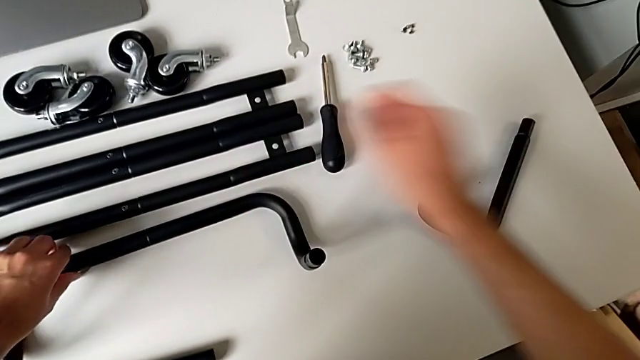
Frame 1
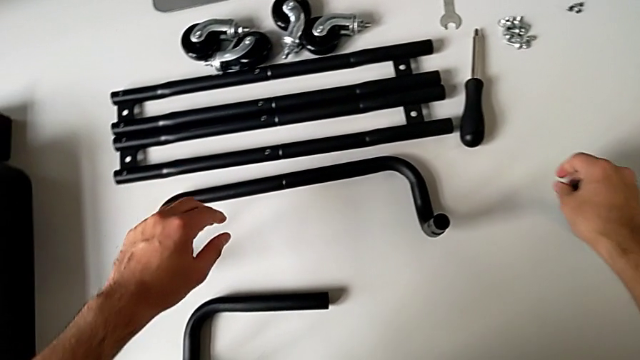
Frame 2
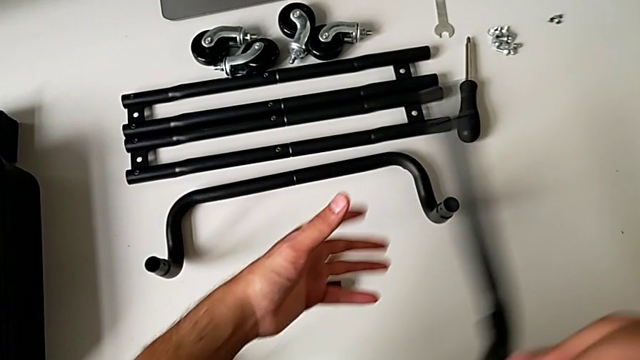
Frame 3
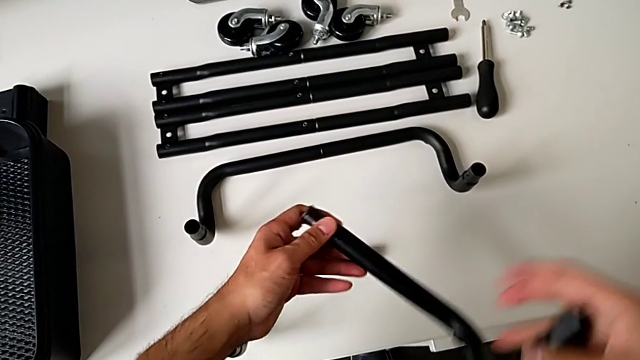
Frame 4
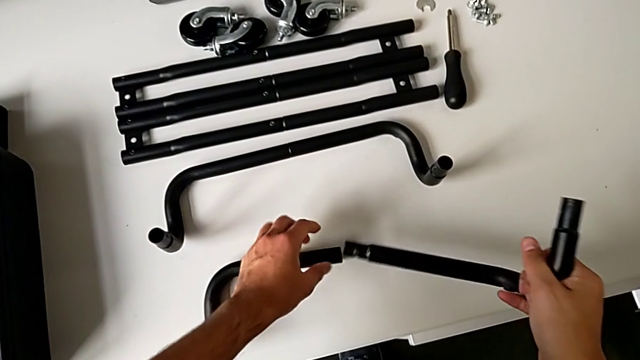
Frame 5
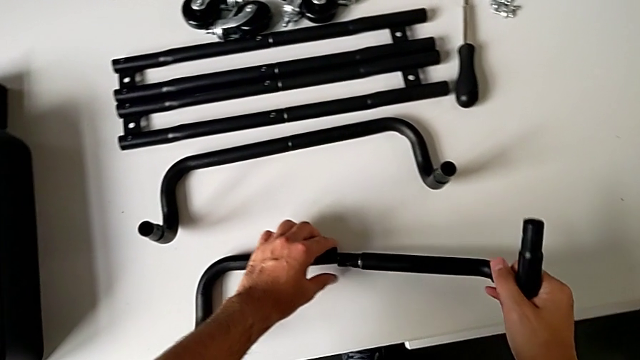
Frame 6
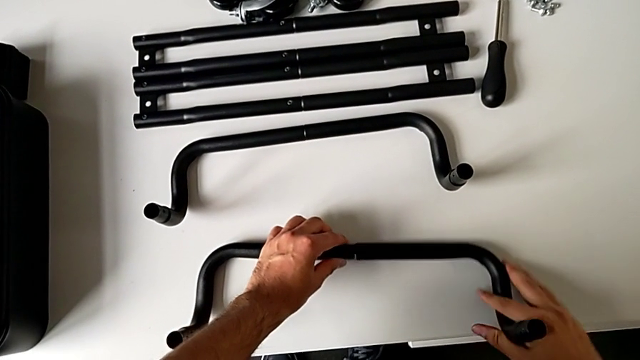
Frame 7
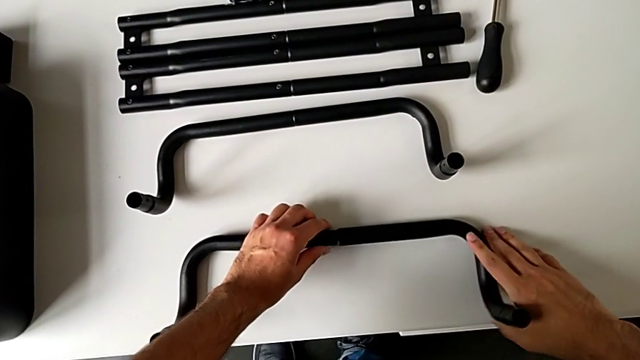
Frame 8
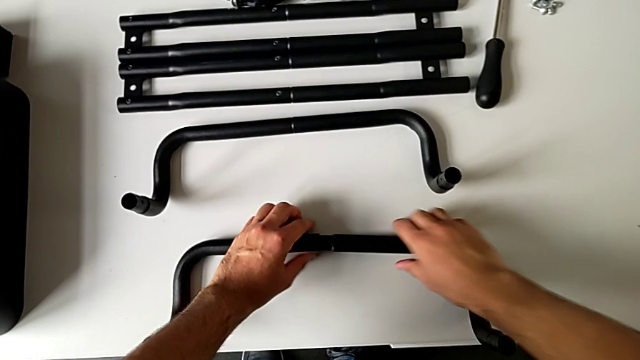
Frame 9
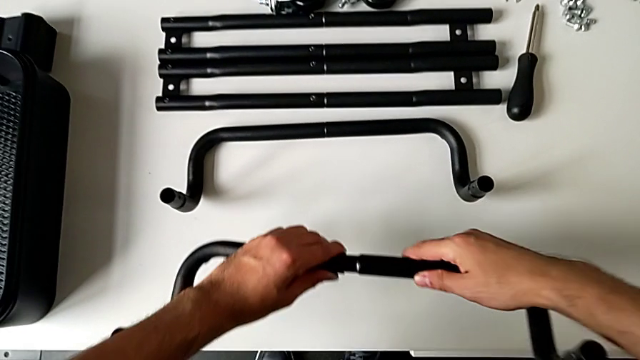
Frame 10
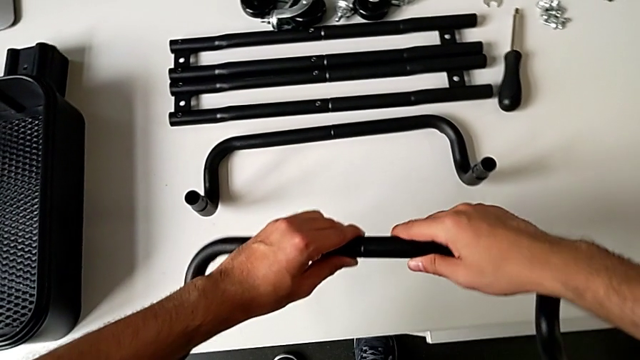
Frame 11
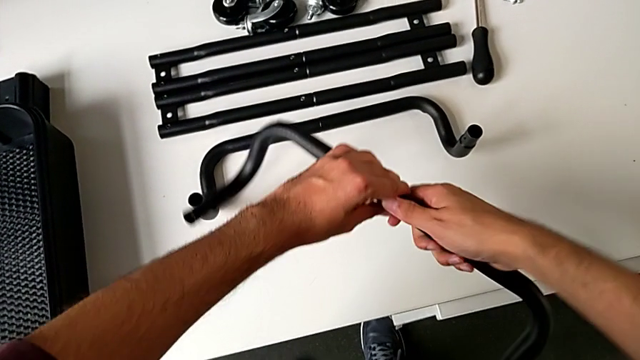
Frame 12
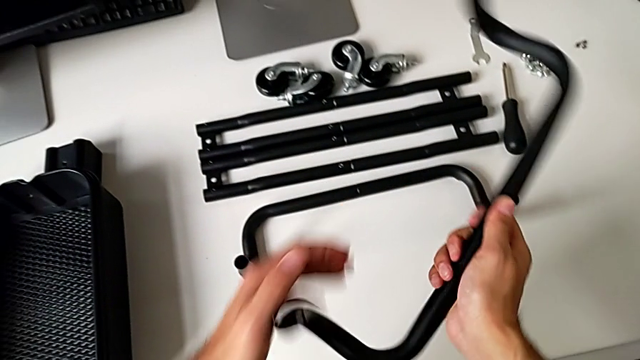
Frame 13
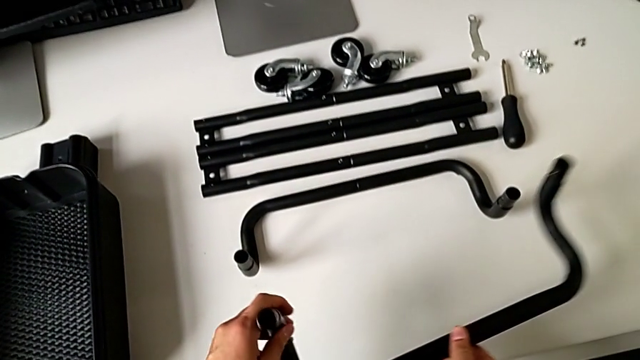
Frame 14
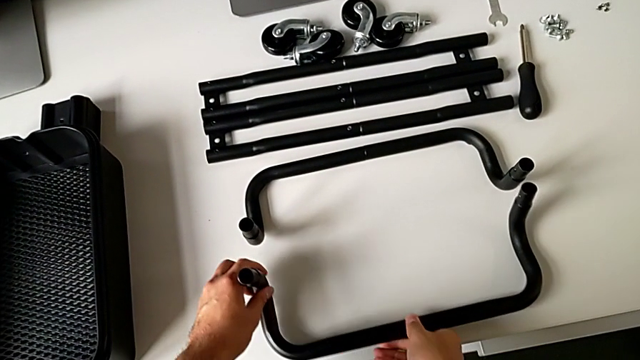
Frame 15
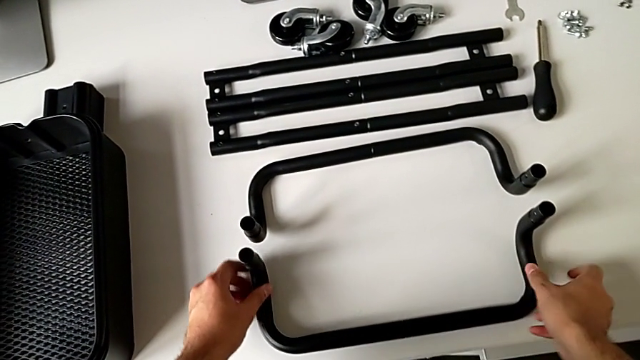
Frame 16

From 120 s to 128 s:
The camera wearer is assembling the base frame of the rolling cart. They grab the frame, assemble it and place it.

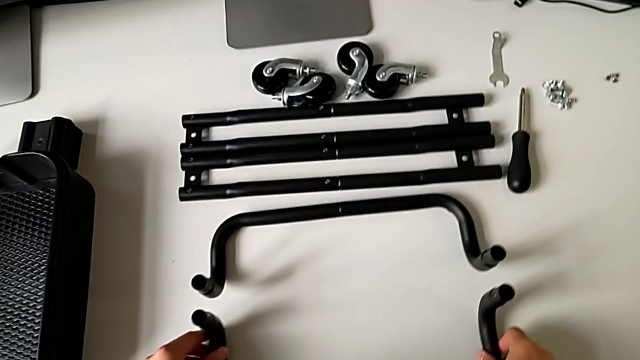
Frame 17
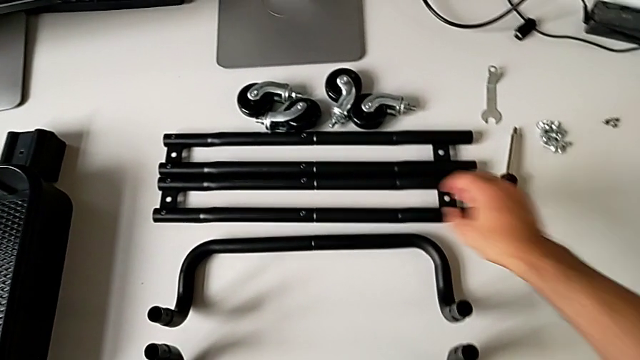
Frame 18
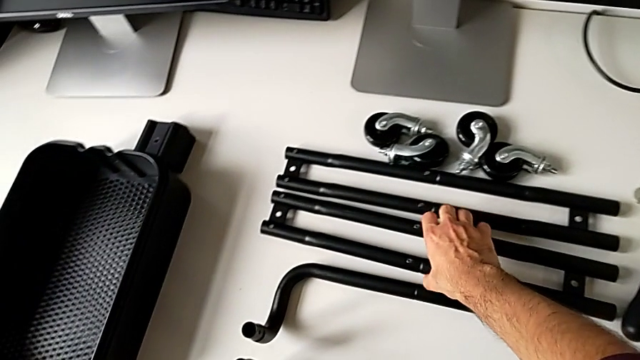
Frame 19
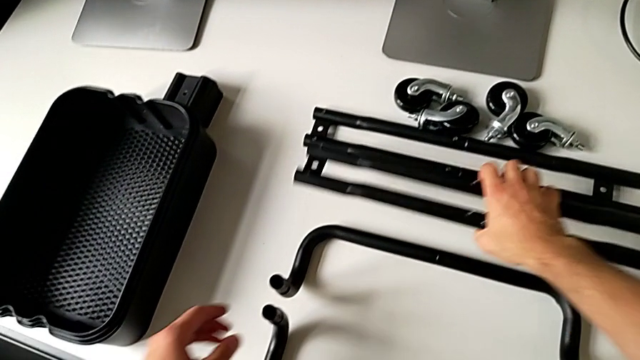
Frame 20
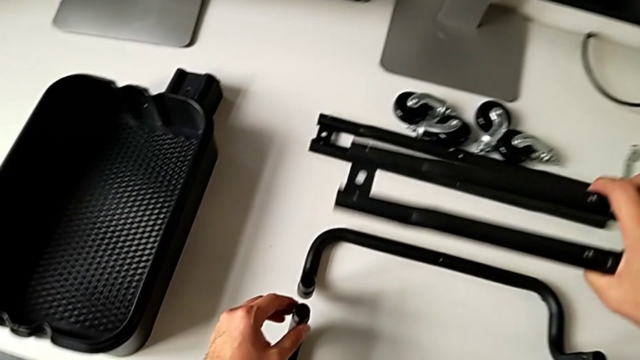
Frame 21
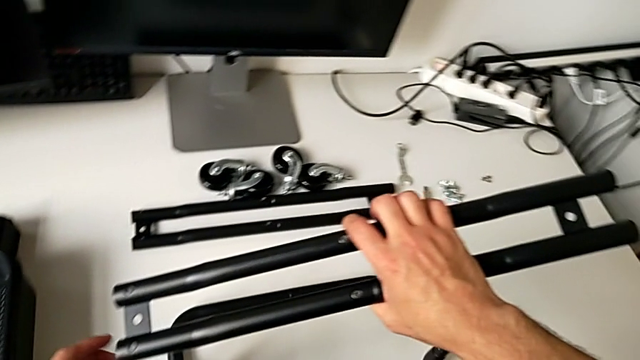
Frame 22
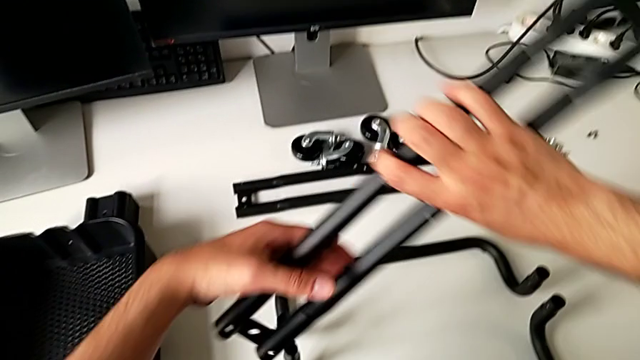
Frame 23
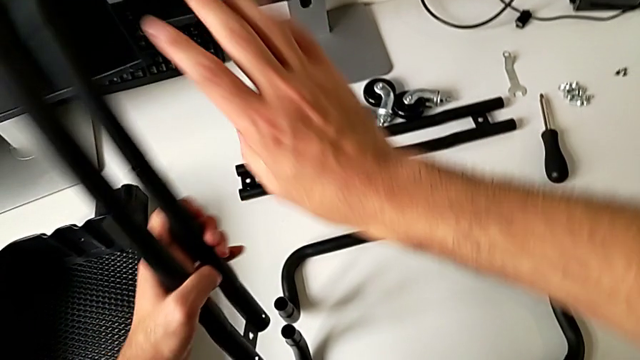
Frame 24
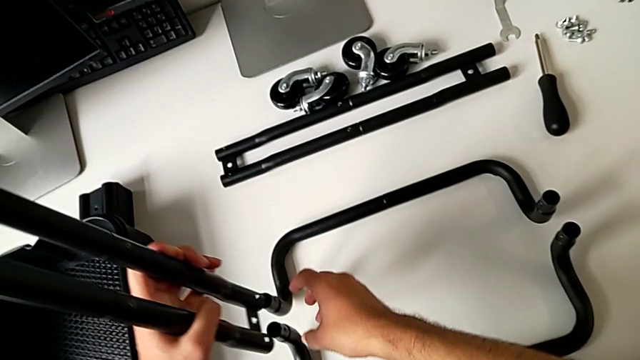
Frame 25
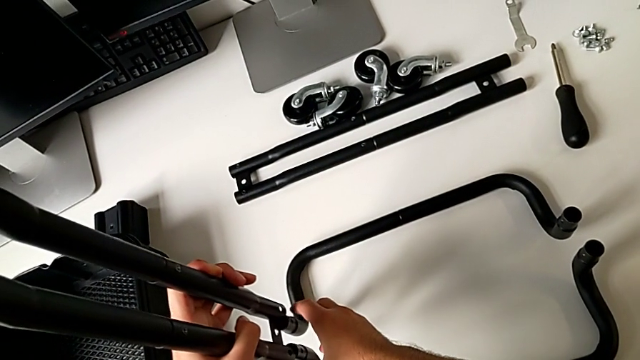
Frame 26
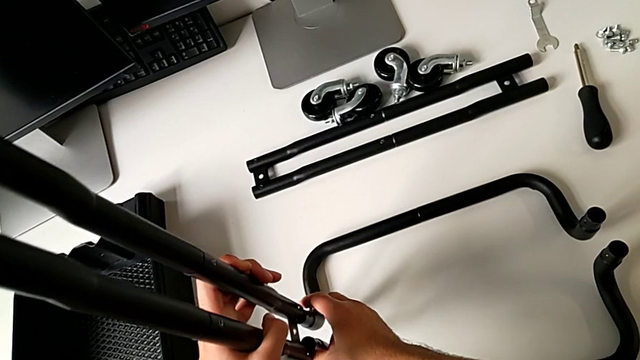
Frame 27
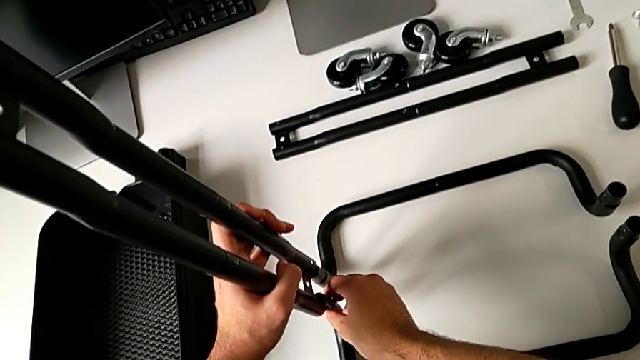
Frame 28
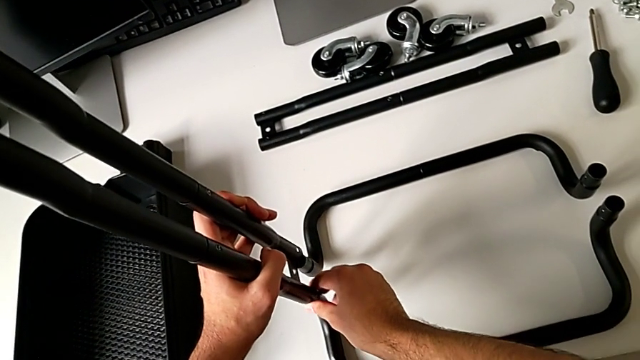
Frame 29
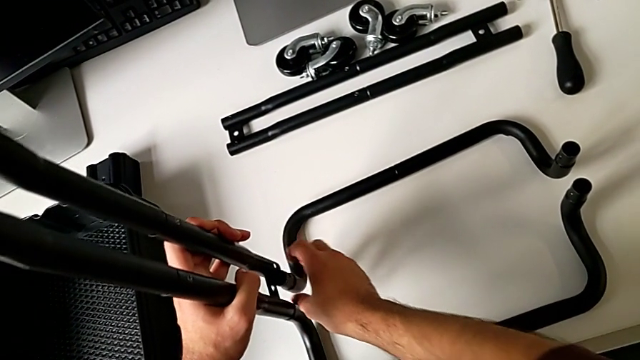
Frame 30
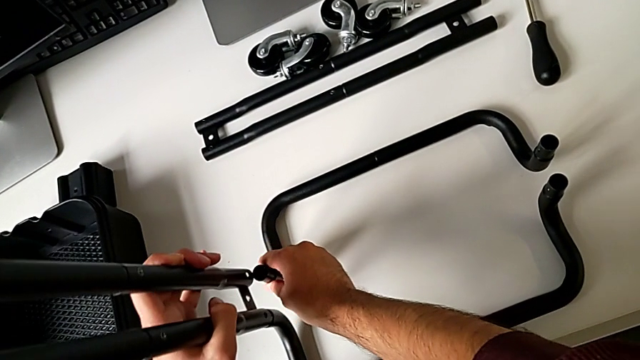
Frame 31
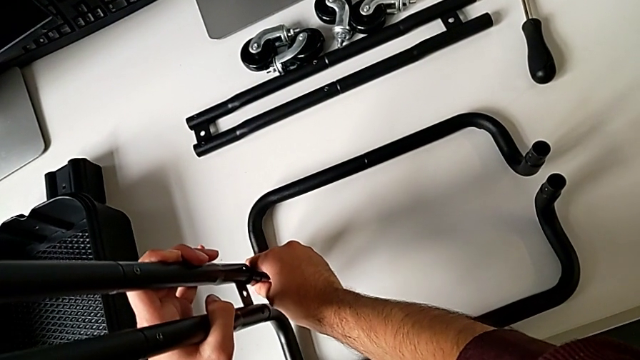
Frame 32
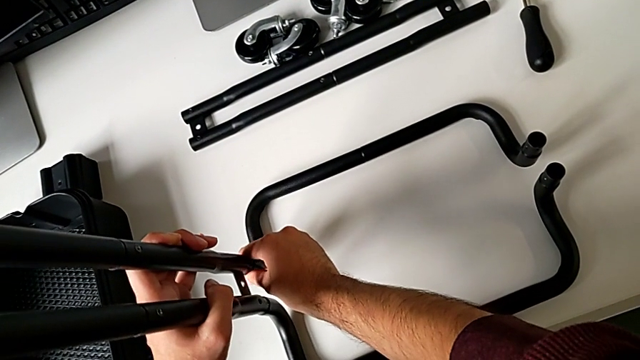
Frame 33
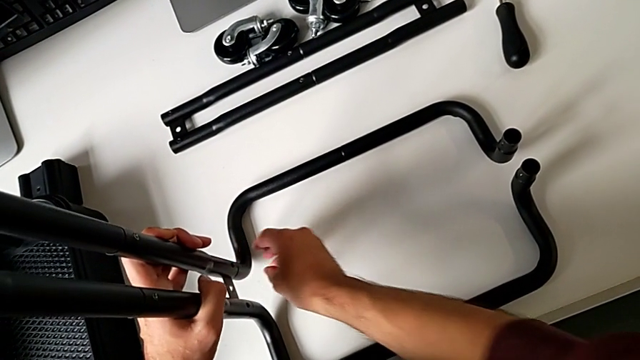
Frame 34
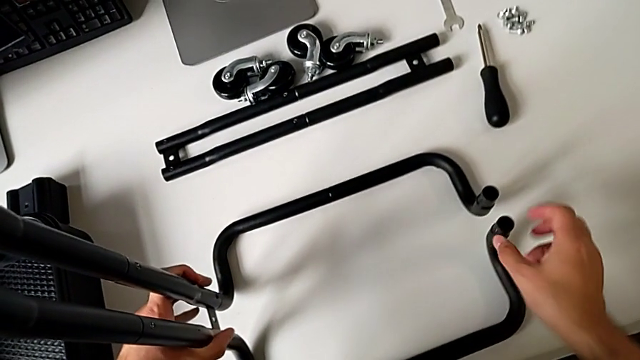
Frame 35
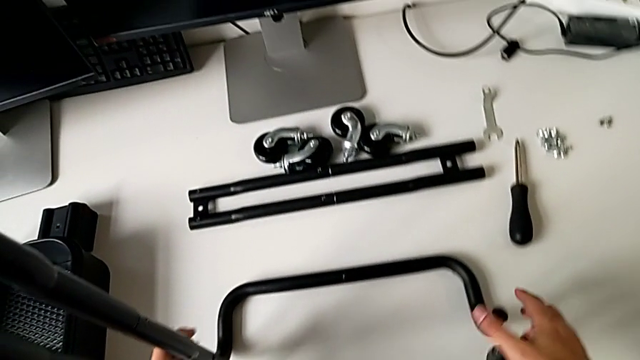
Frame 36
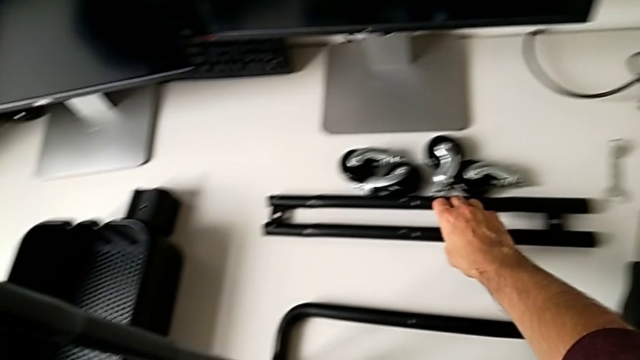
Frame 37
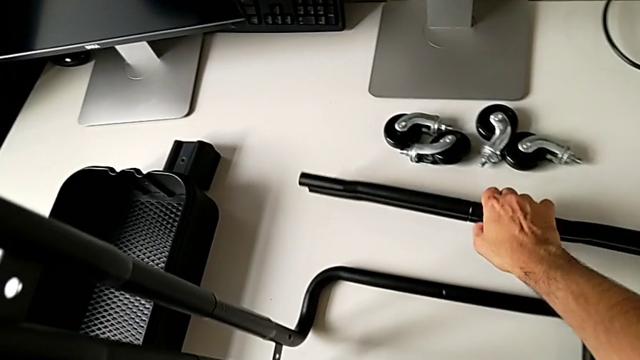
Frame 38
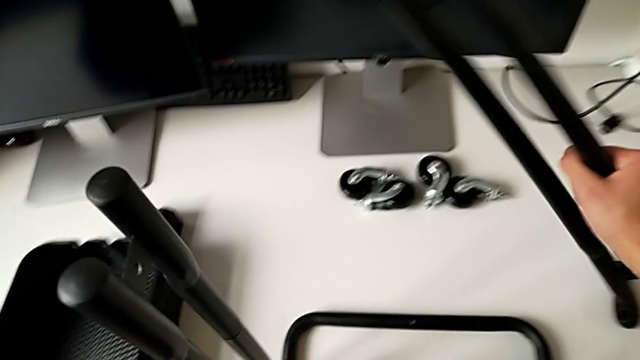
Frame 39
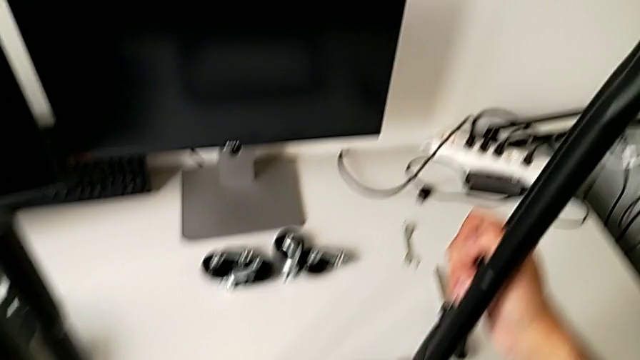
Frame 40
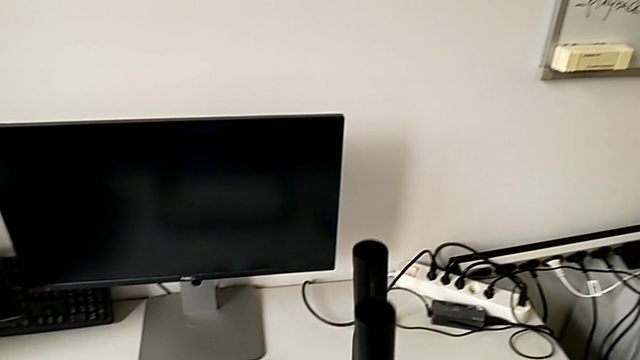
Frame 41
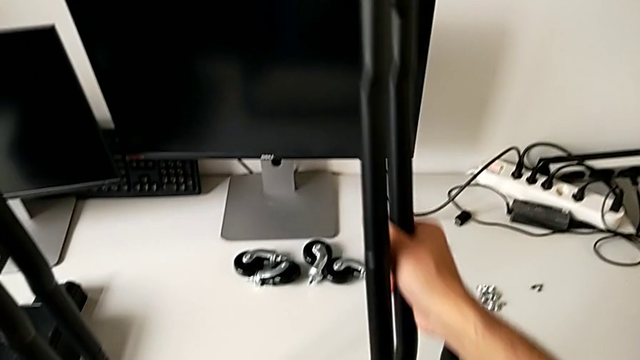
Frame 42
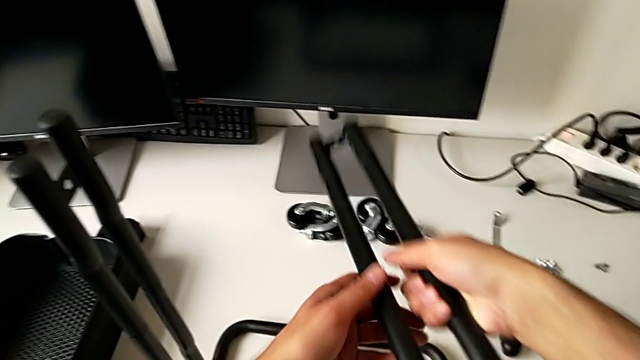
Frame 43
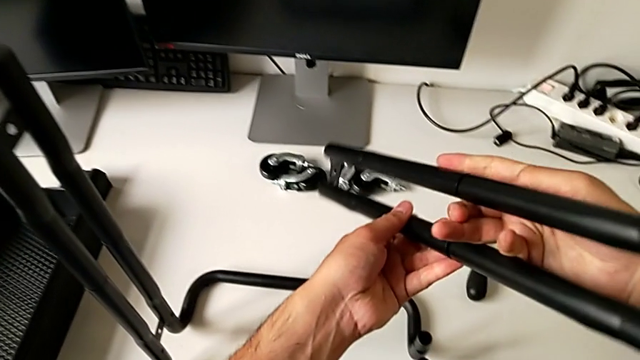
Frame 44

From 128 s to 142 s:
The camera wearer is assembling the sidebars with the base frame. They approach the leg, grab it, assemble it, grab it, lift it and rotate it.
